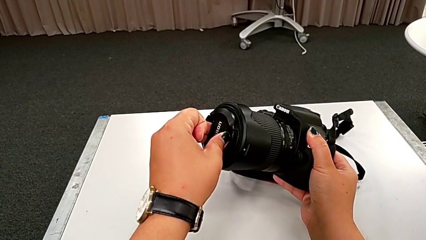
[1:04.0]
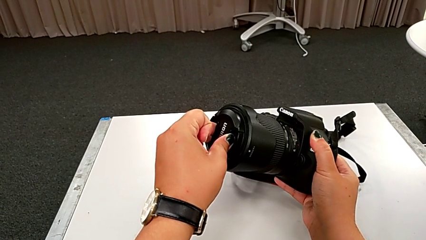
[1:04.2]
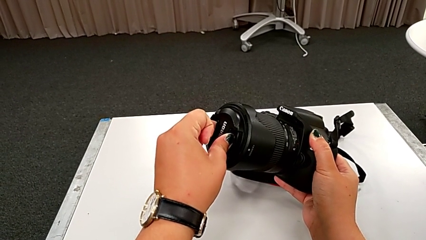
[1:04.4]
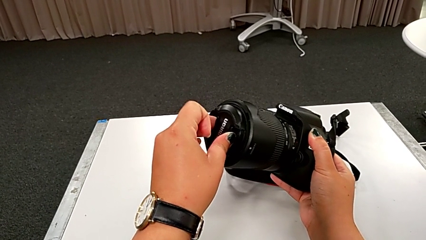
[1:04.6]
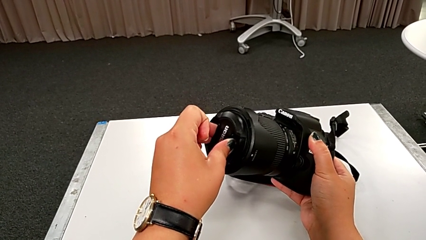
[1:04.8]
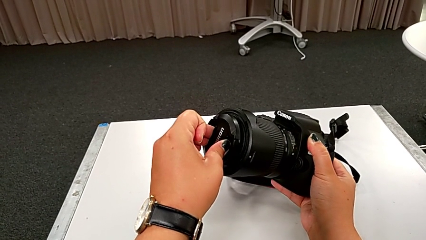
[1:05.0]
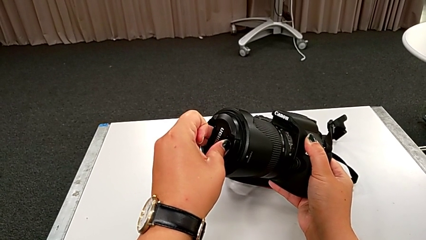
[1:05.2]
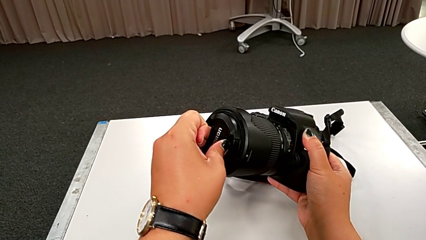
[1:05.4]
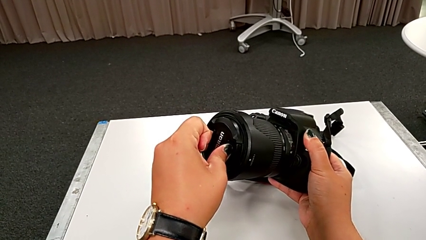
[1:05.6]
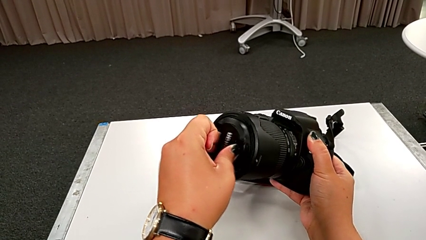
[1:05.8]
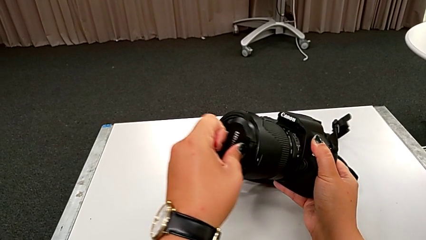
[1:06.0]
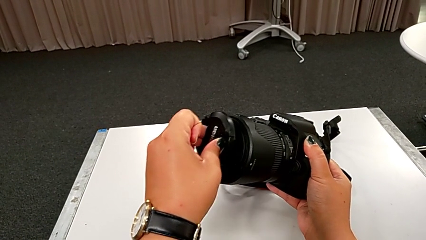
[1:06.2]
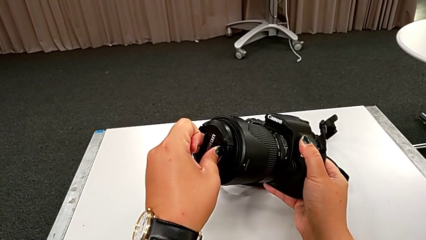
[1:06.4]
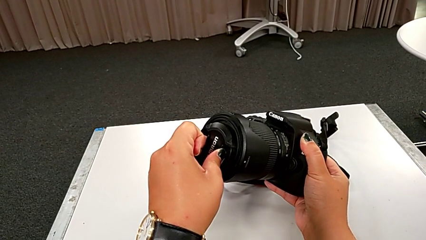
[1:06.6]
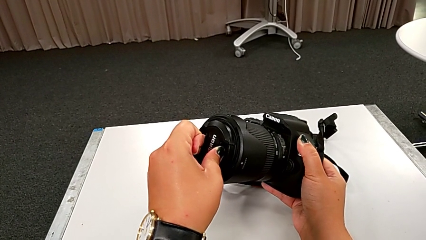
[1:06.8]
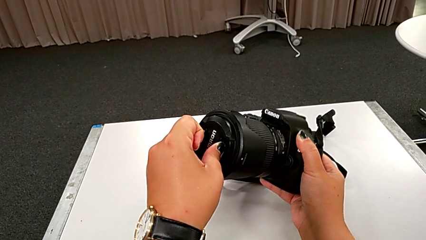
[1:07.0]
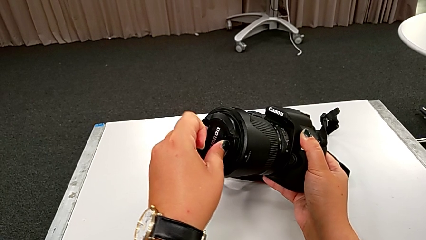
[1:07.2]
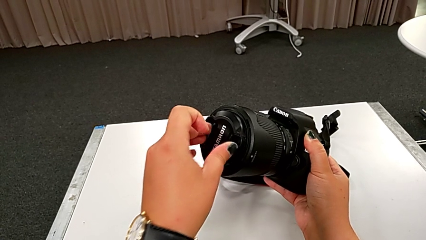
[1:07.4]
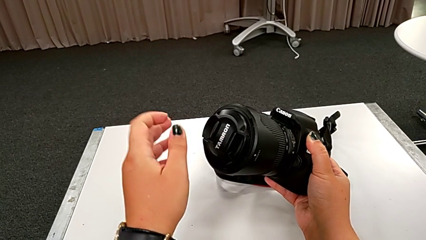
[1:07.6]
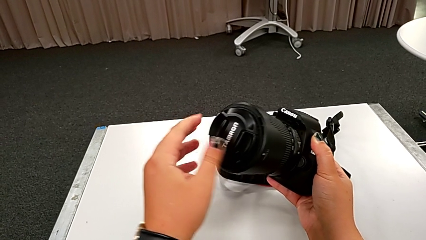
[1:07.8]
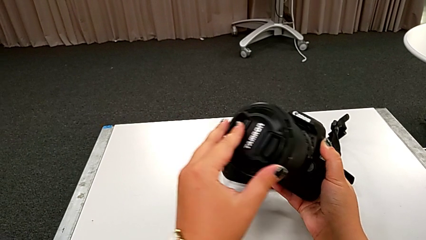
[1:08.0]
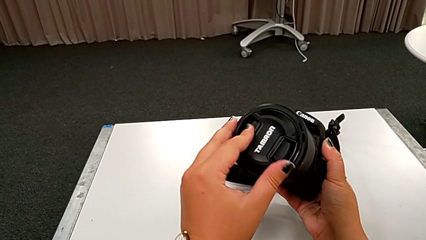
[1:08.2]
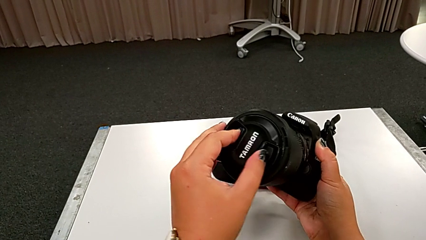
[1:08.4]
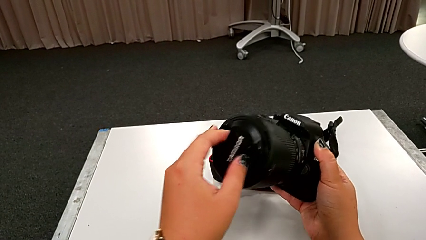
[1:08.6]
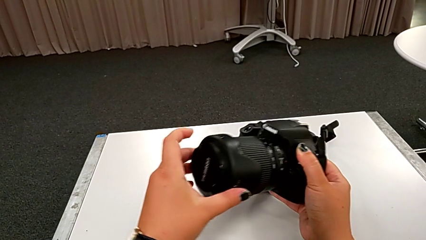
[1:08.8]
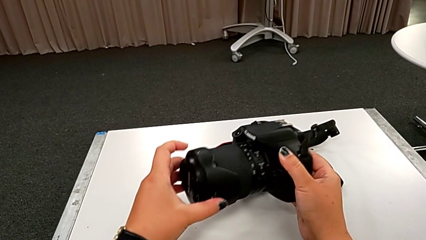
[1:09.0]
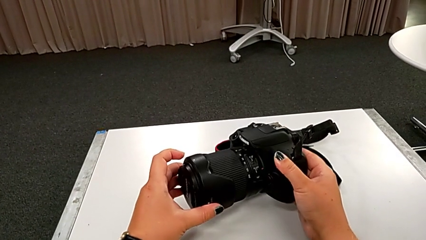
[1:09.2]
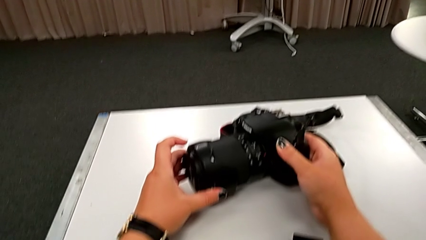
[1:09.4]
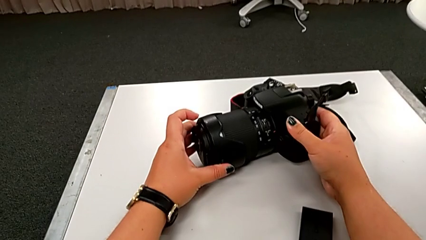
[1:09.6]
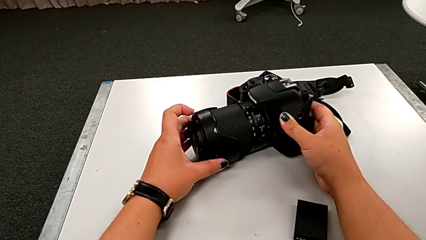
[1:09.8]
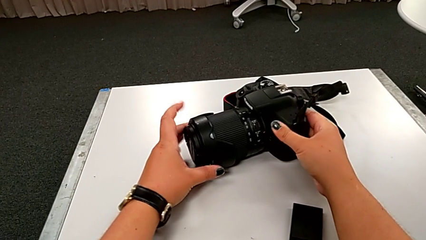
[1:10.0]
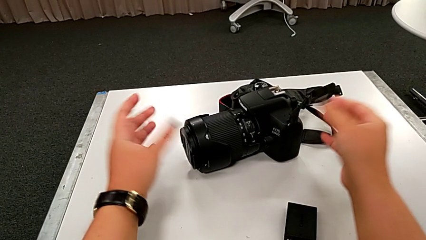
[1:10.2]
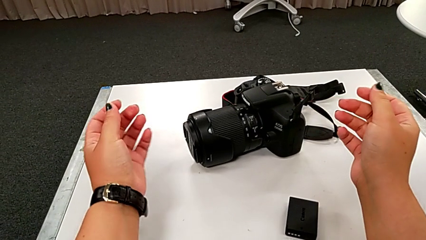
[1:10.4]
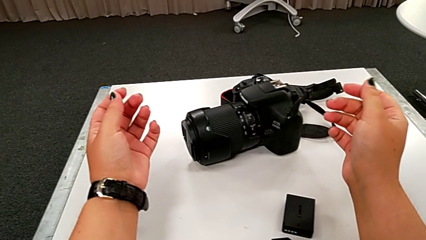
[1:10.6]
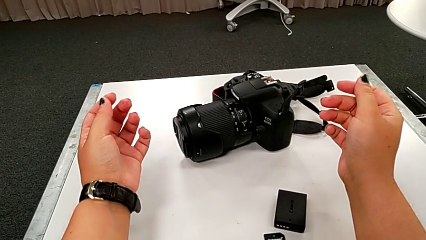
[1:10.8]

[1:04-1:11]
The camera wearer is inserting the lens cover. They keep inserting the lens cover and place the DSLR.

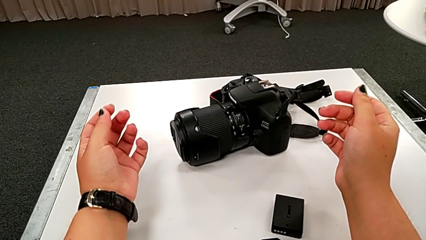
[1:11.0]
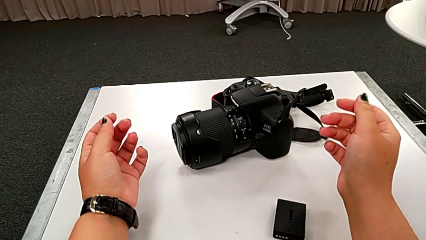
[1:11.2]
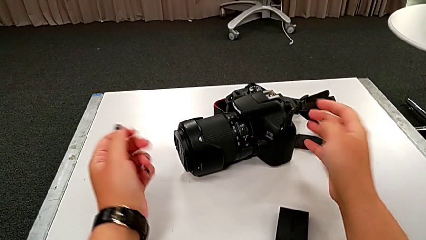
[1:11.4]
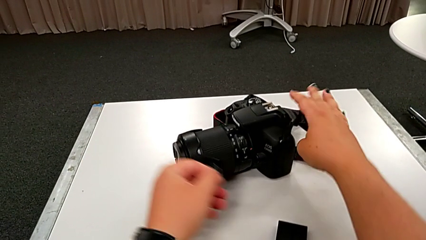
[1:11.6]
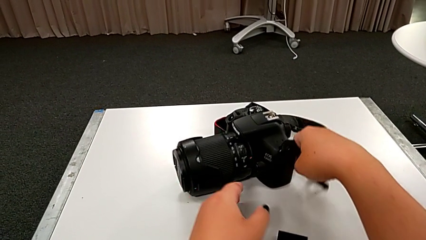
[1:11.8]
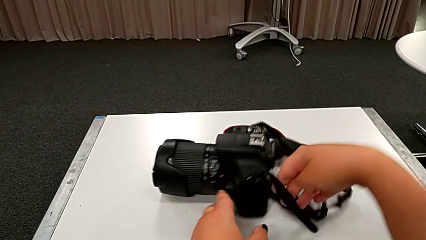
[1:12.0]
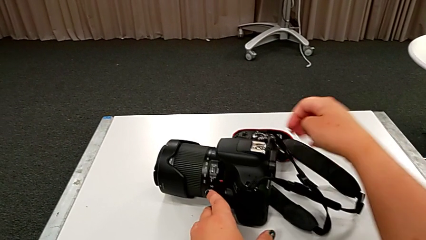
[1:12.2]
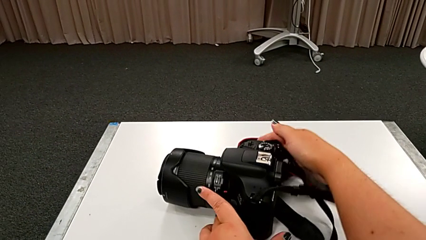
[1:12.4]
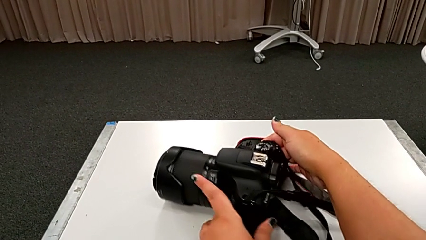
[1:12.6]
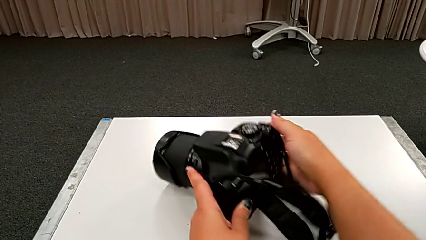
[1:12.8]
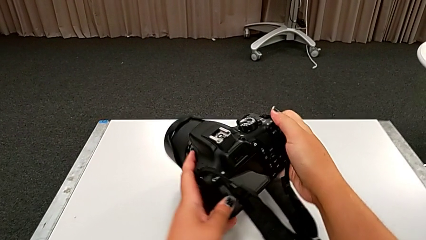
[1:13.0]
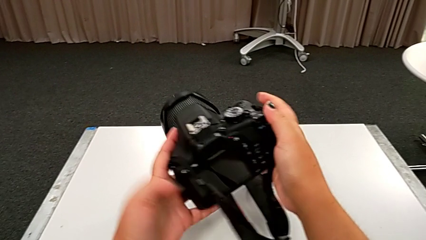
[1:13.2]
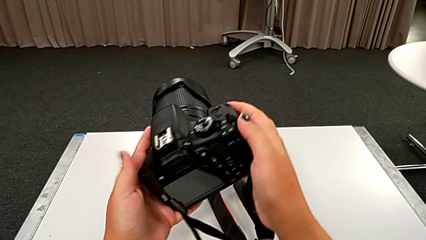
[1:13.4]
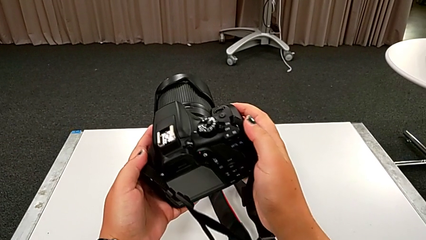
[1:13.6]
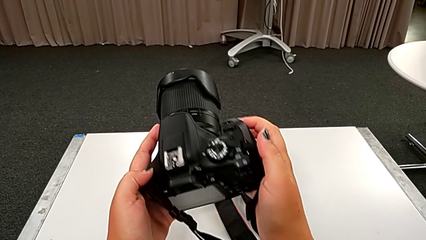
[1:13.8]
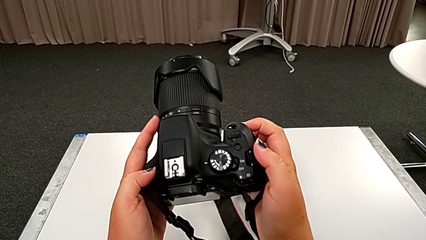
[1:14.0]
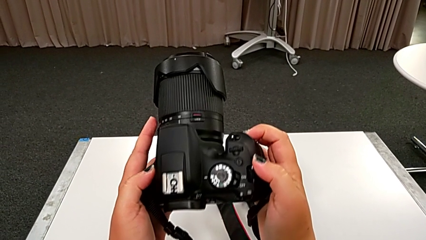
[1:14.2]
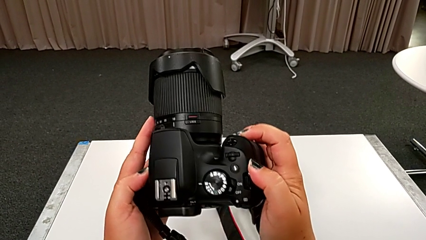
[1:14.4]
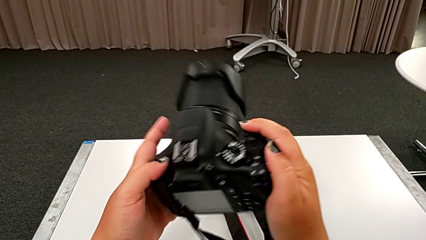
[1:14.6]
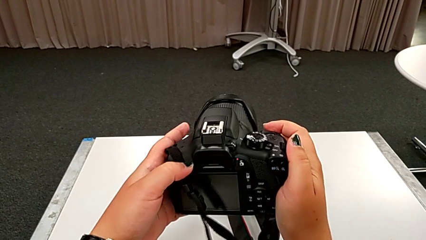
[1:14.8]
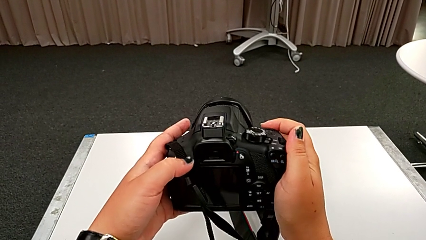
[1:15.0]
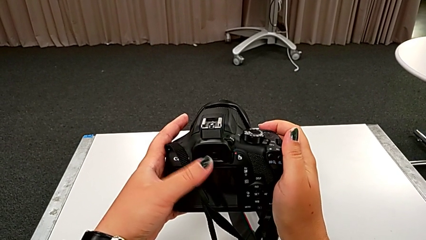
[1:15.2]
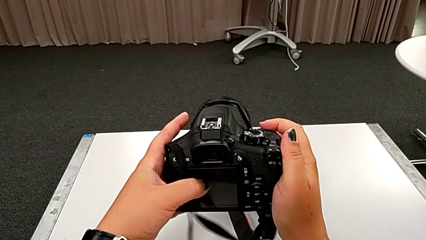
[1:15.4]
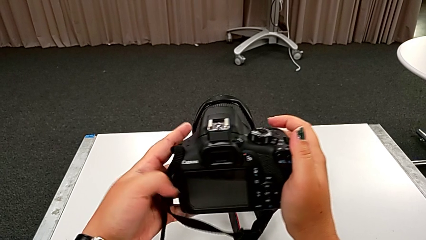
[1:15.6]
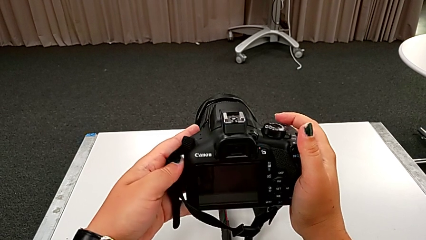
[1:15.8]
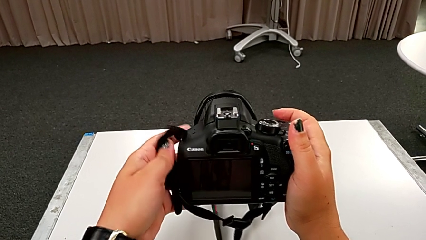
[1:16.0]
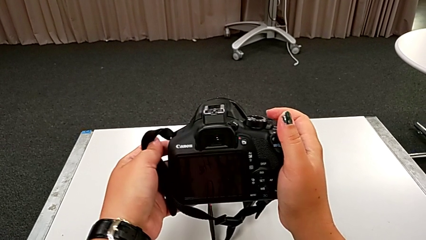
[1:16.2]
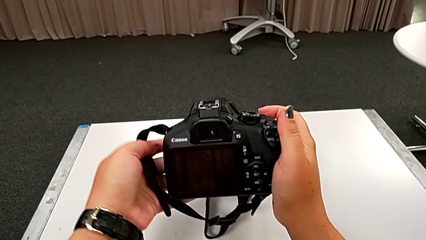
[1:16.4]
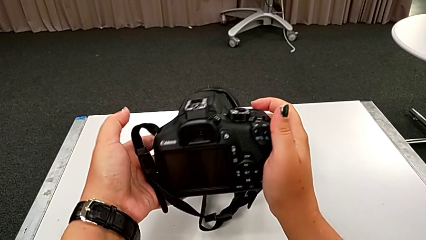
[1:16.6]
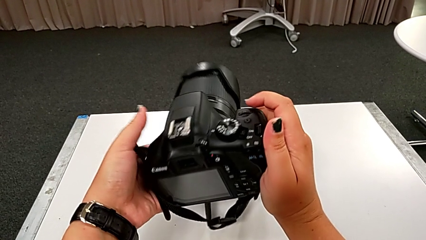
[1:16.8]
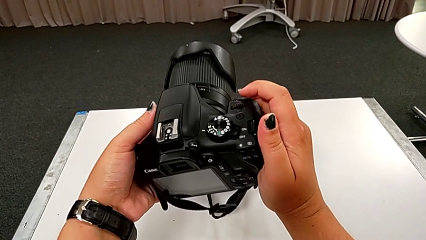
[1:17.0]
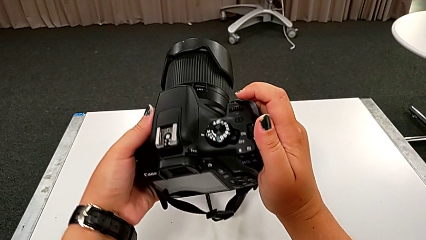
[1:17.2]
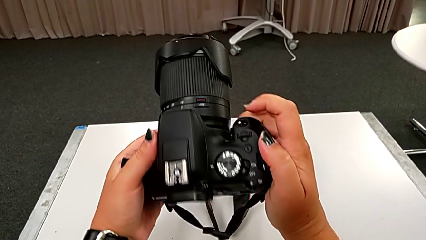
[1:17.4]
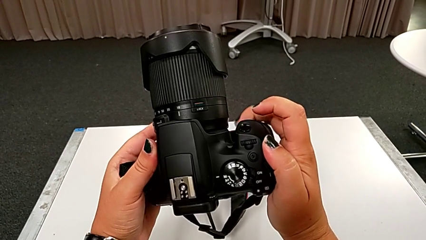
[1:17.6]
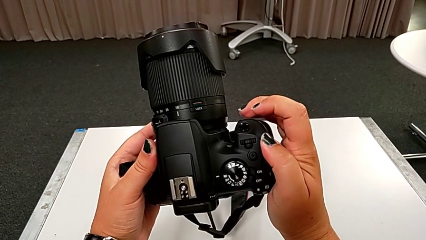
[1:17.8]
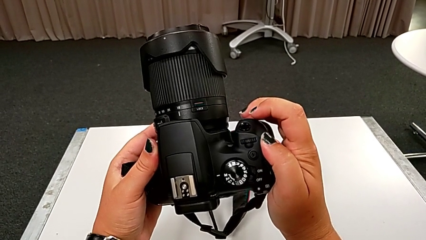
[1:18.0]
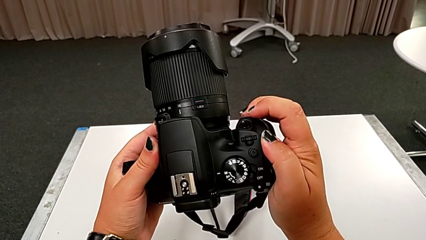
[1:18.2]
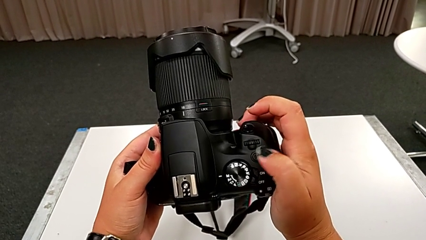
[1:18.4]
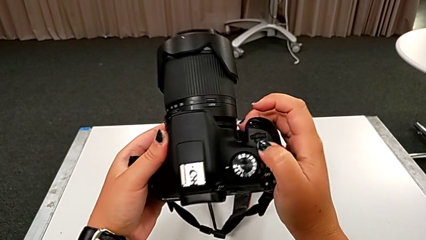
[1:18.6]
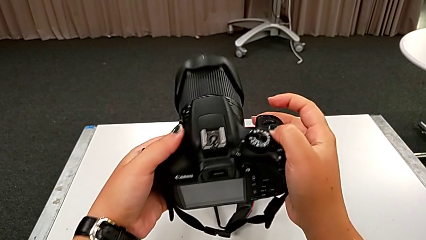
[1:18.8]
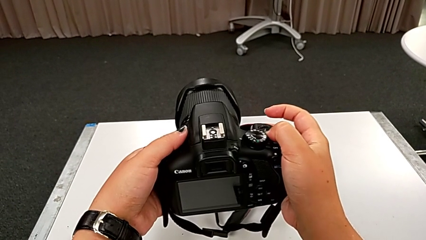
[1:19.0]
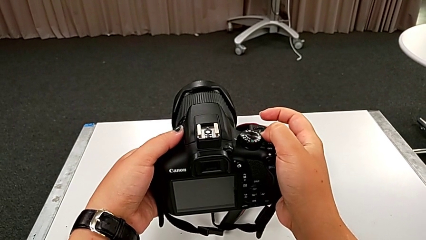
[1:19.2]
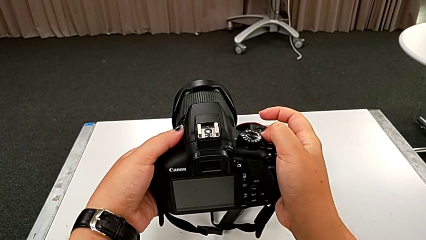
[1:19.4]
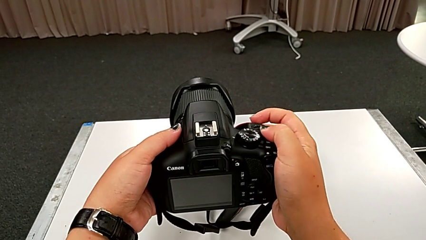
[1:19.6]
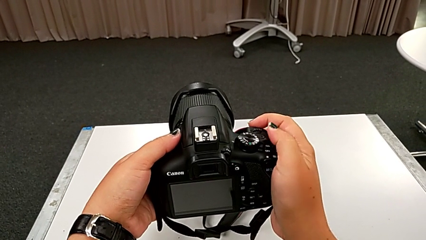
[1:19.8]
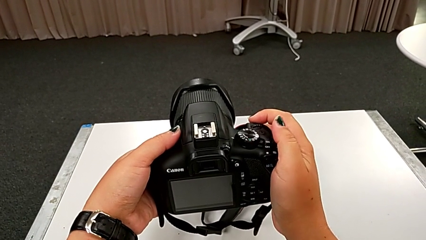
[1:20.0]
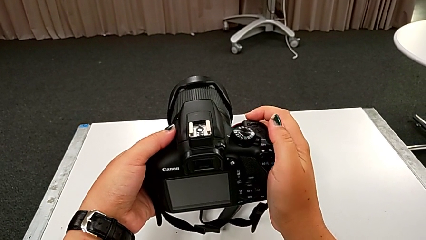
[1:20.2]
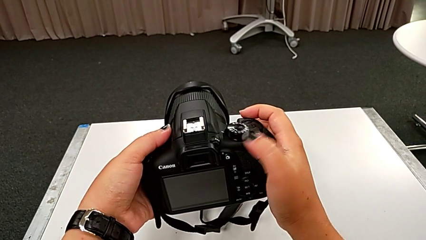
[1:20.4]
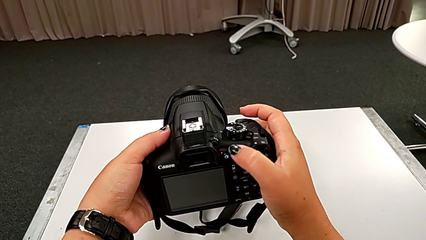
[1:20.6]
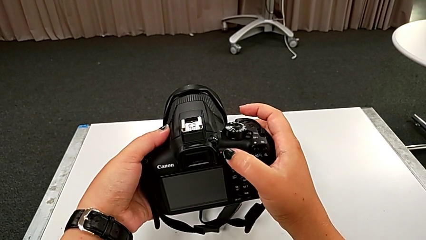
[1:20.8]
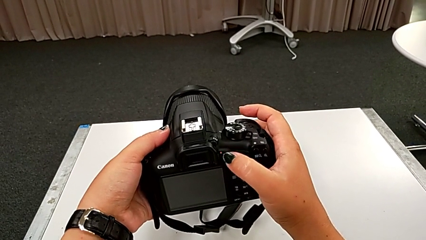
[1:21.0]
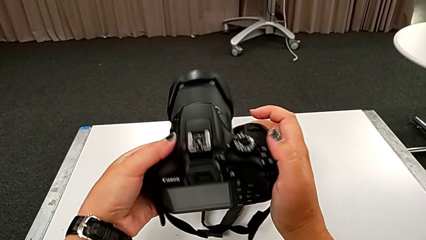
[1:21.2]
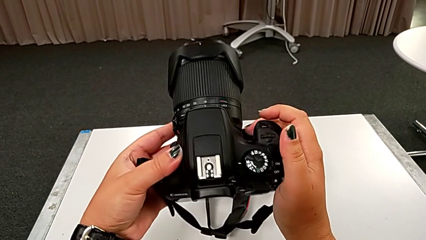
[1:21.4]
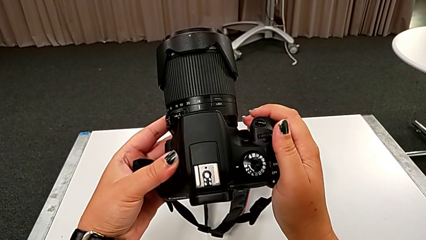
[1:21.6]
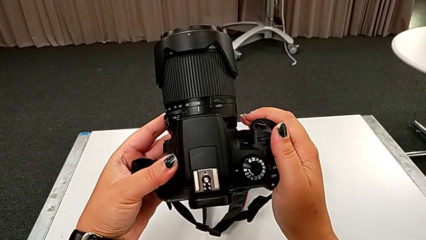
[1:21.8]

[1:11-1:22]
The camera wearer is turning on their DSLR. They grab the DSLR, lift it, inspect it, wrongly press the wrong button and begin to inspect the DSLR.
